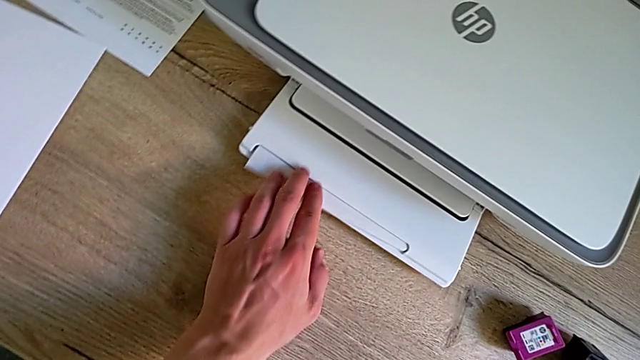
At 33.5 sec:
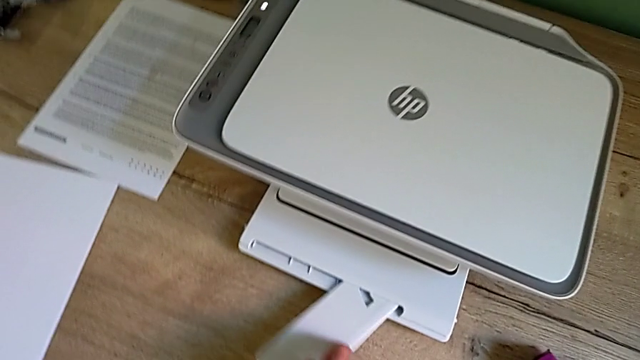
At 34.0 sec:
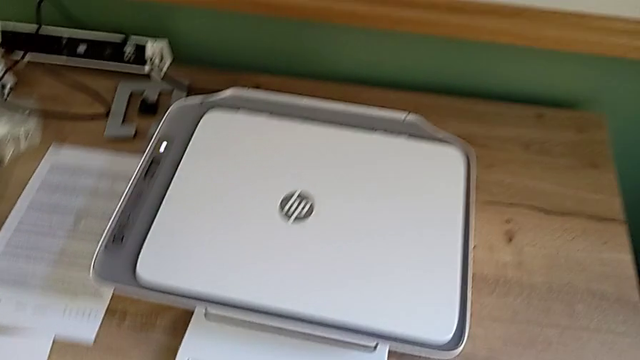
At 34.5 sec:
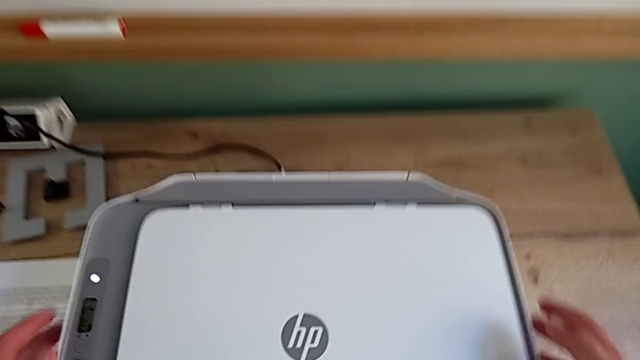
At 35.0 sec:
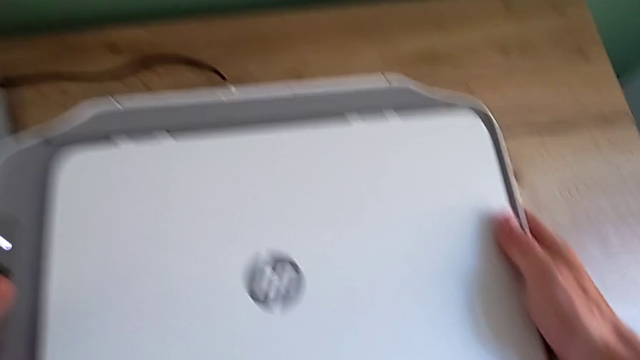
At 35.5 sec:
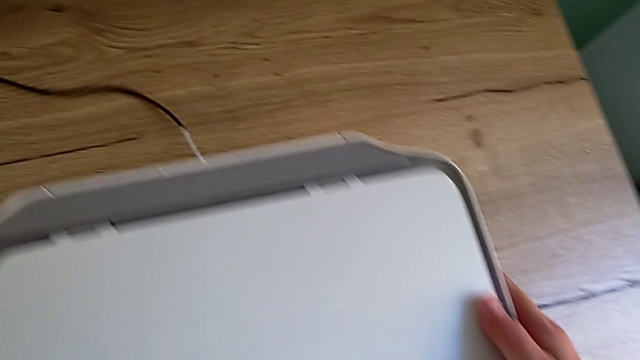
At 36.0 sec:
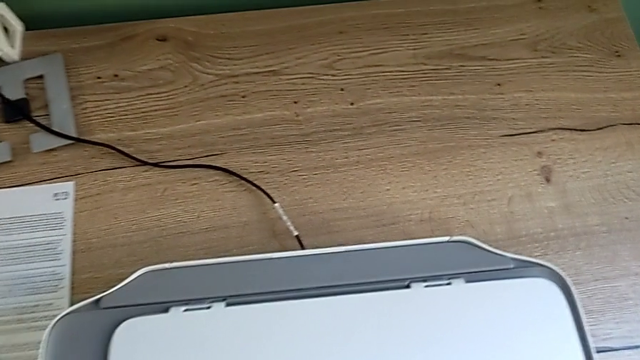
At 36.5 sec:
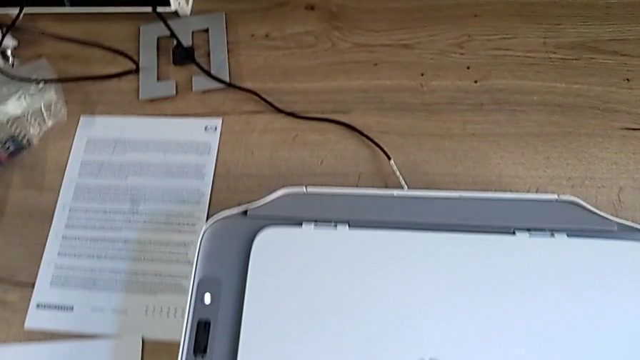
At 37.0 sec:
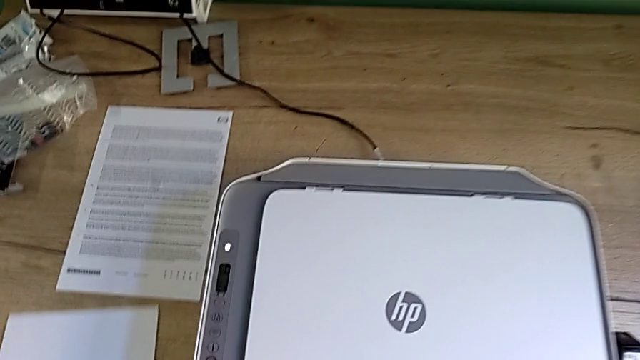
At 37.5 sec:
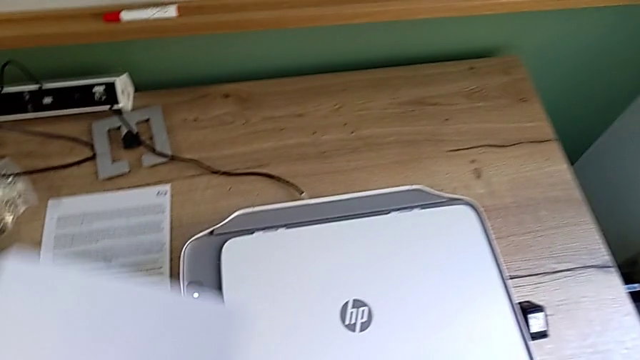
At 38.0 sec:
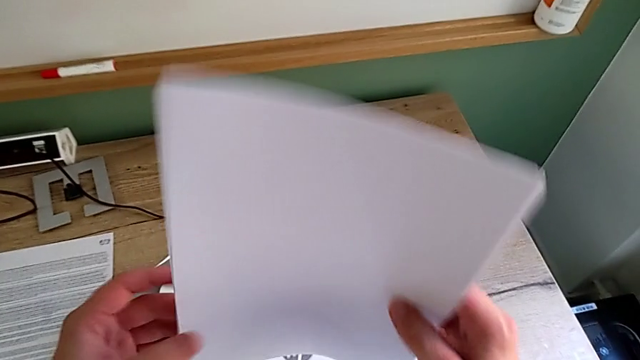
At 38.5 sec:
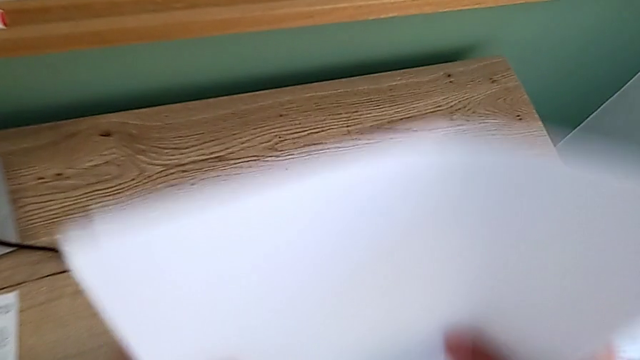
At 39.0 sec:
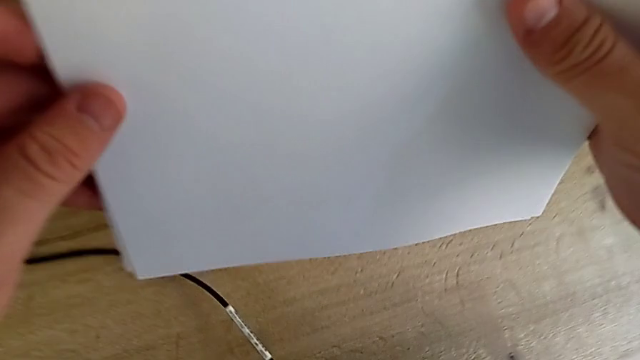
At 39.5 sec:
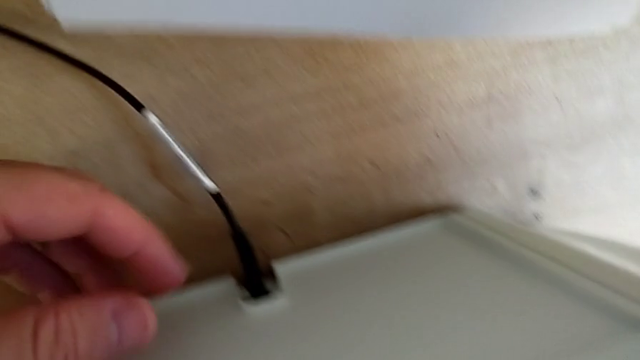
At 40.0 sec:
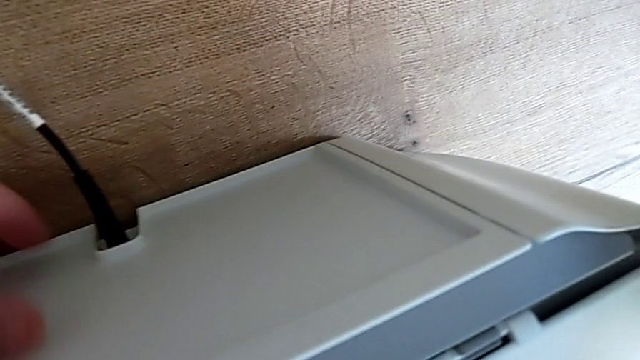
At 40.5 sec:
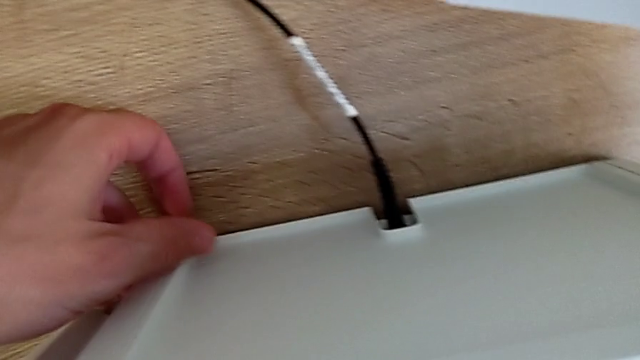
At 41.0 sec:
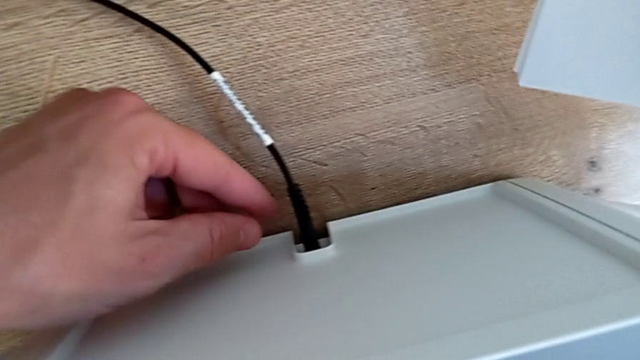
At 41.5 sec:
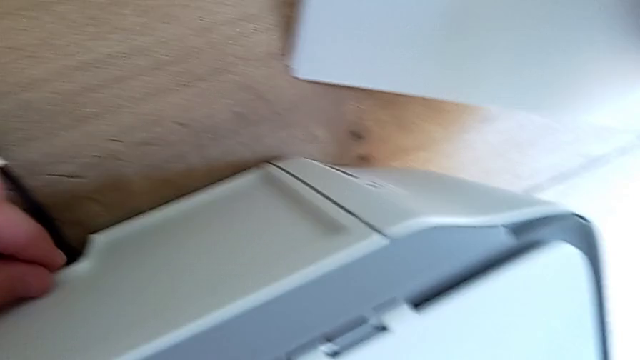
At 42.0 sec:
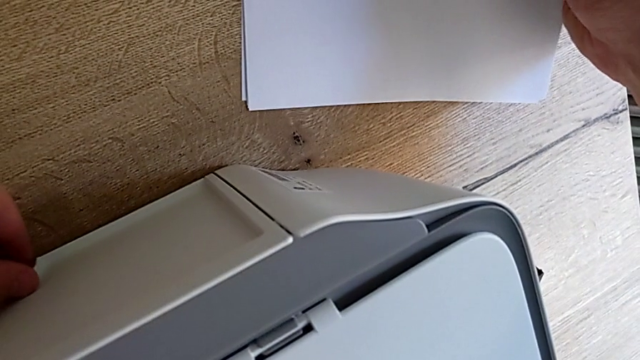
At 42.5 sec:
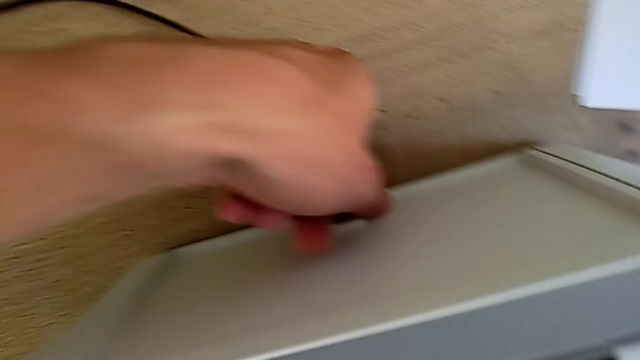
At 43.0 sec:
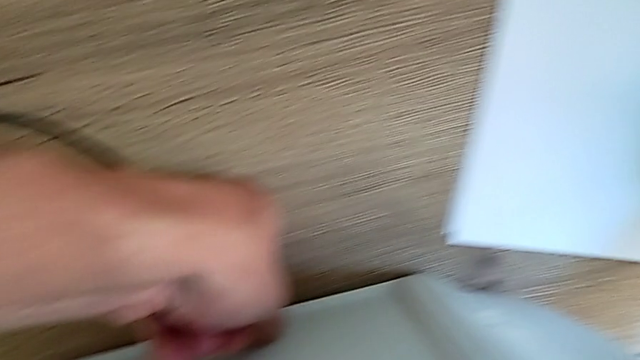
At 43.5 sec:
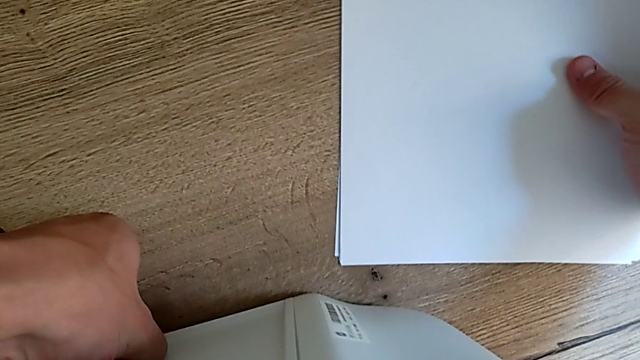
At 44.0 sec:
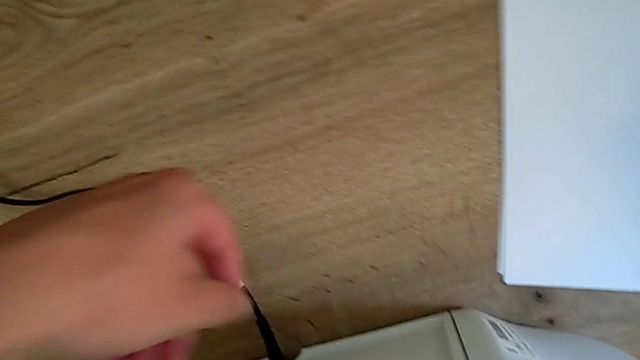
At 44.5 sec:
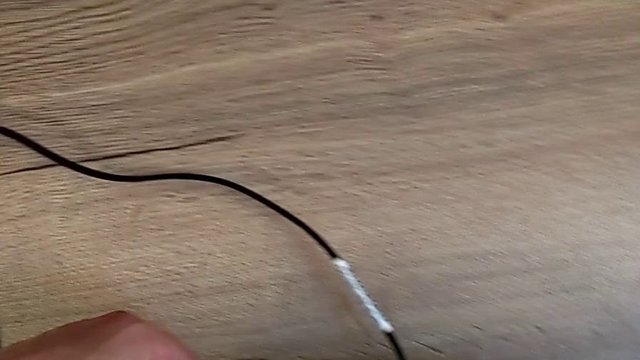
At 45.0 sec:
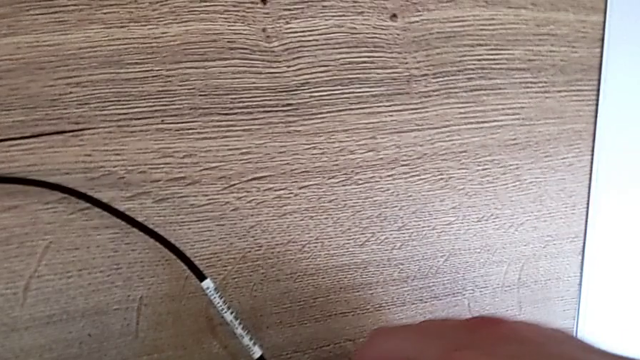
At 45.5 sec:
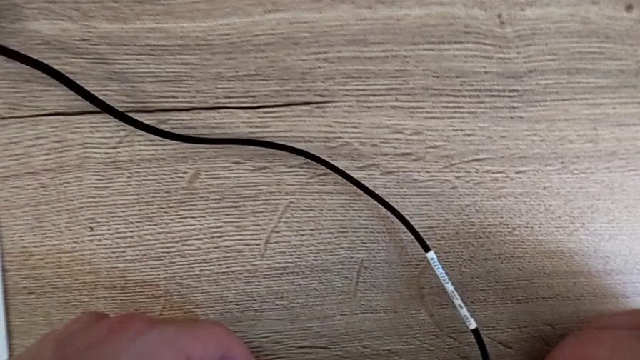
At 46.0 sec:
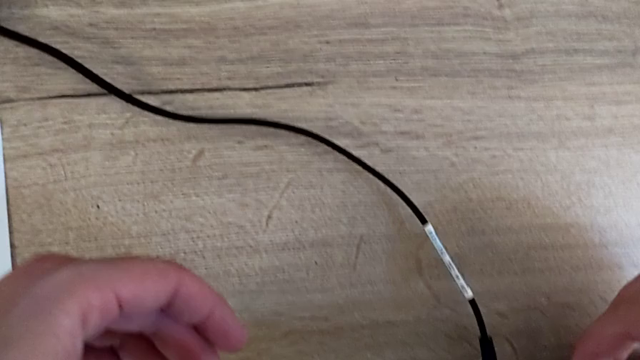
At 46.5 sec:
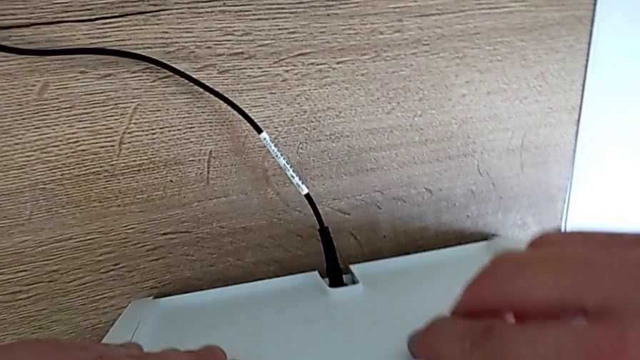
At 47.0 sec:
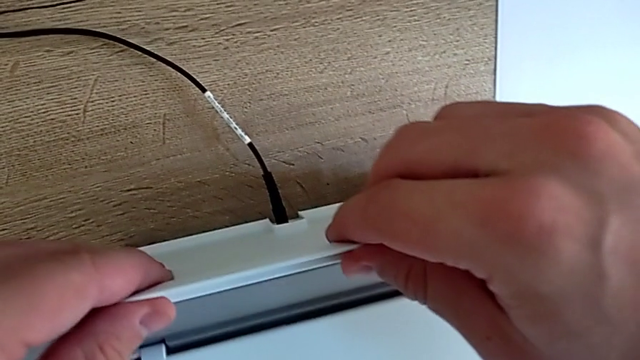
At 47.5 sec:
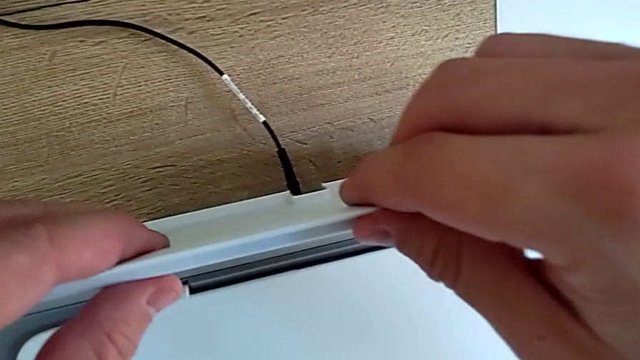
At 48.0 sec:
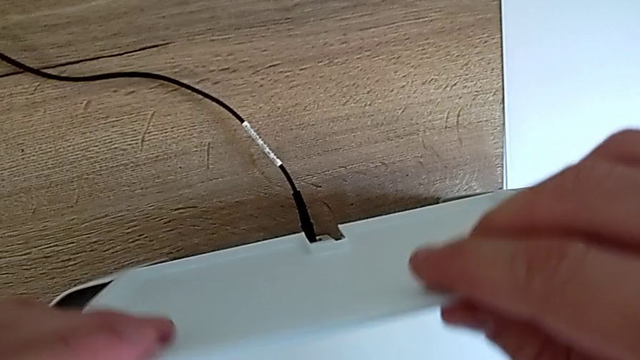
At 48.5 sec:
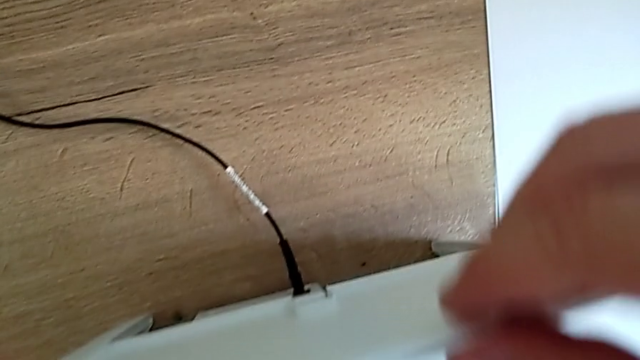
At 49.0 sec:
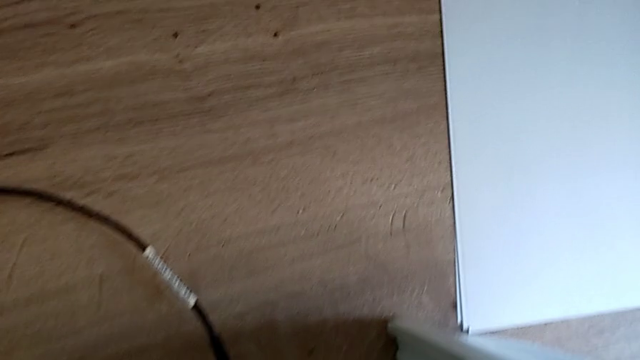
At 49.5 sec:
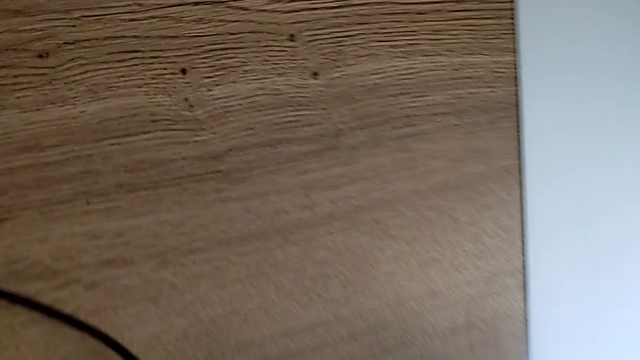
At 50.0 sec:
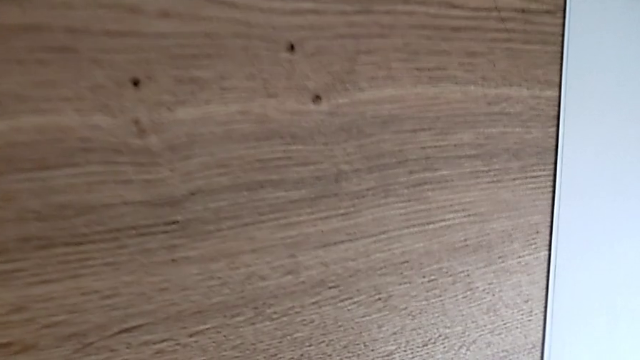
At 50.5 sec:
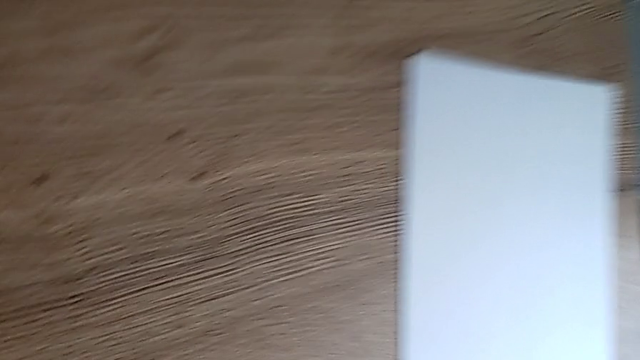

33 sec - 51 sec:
The camera wearer is opening the printer trays. They open the extending paper tray, slide the printer, grab the paper stack, align it, inspect the printer and lift the top paper tray.

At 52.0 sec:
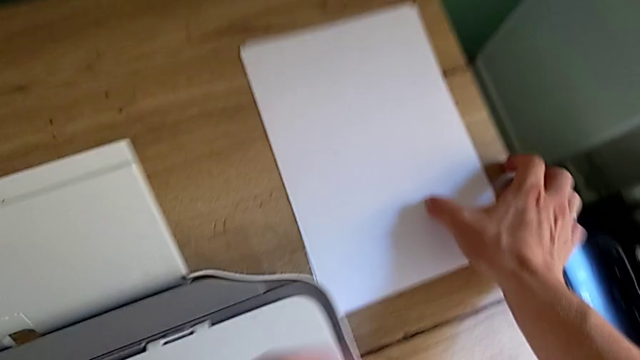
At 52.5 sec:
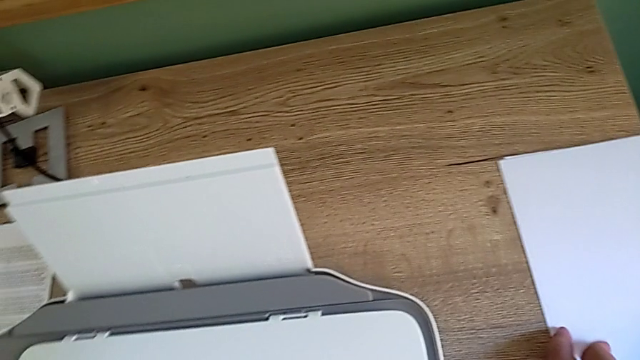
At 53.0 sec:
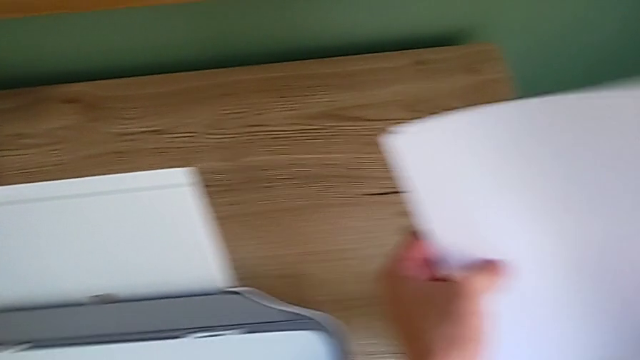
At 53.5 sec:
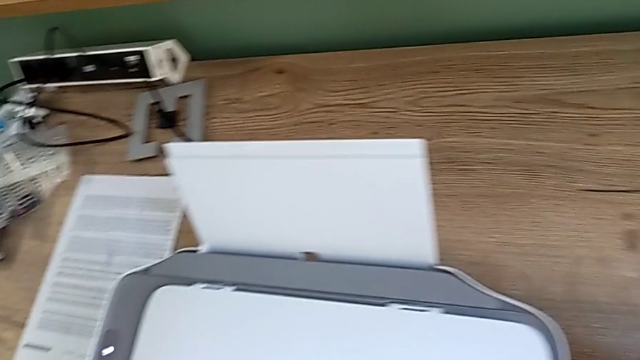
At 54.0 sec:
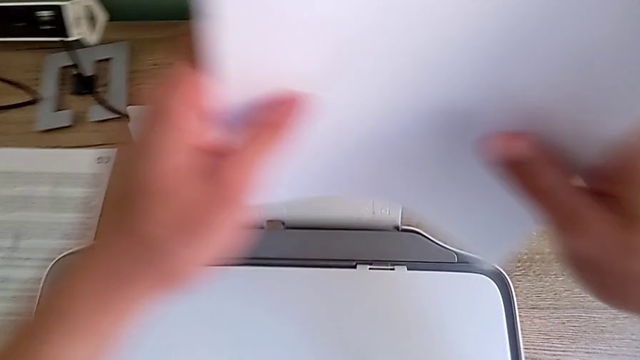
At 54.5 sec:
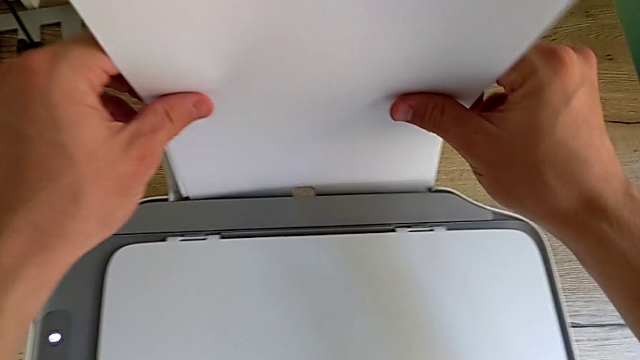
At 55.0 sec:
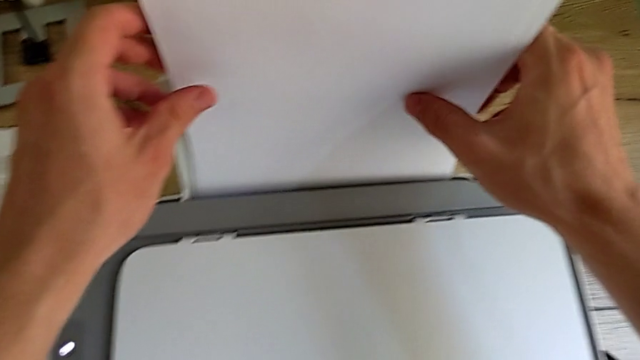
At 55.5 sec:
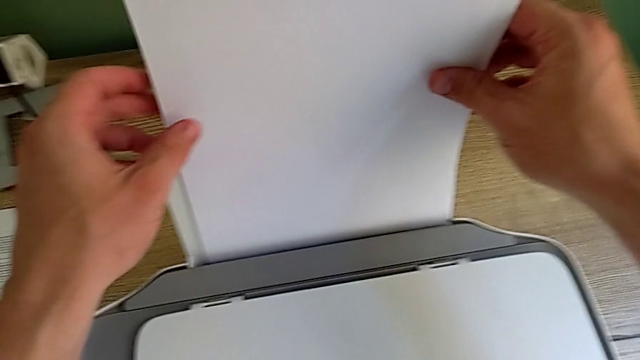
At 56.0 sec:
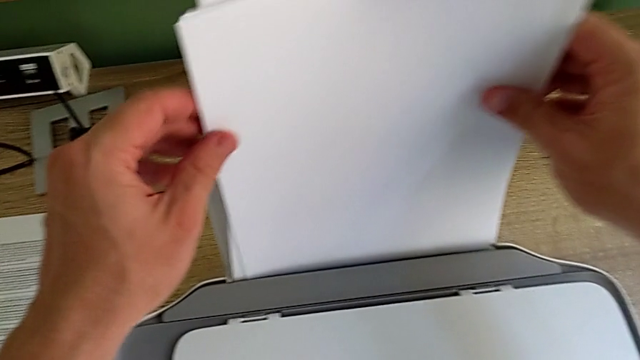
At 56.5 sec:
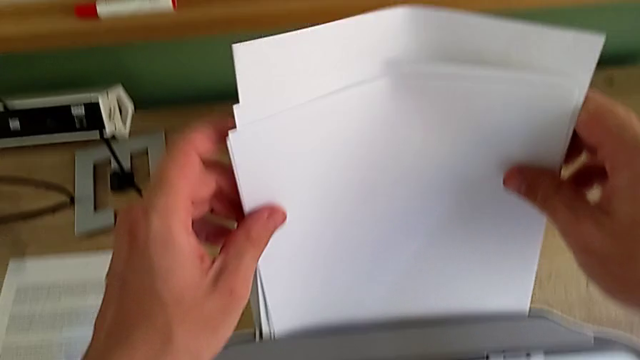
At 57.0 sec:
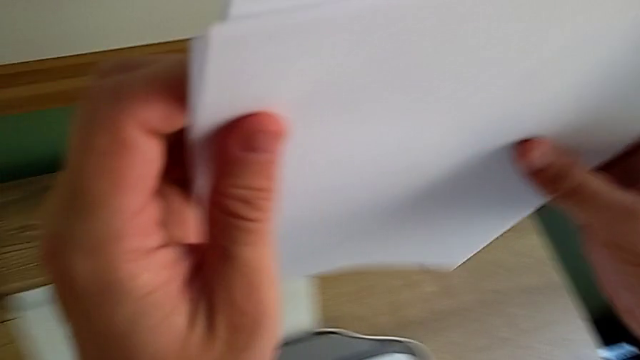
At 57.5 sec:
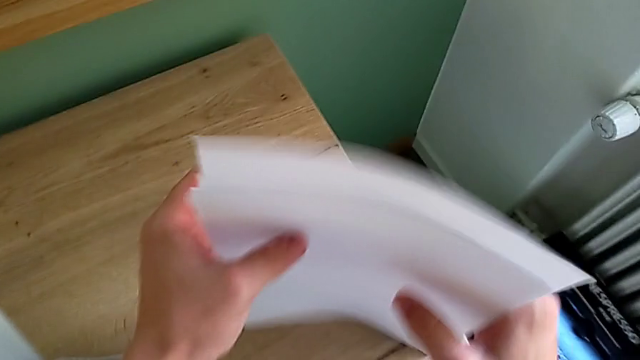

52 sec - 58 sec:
The camera wearer is inserting the paper stack into the paper tray. They grab the paper tray, insert it and align the paper stack.
